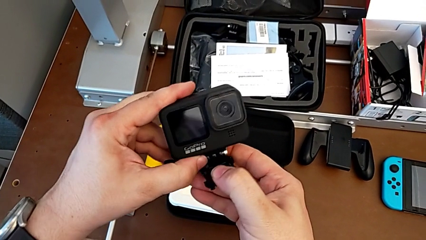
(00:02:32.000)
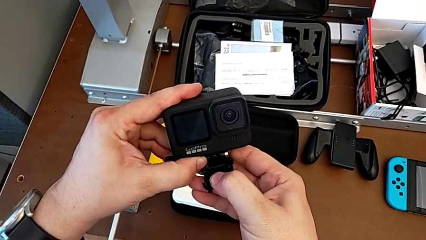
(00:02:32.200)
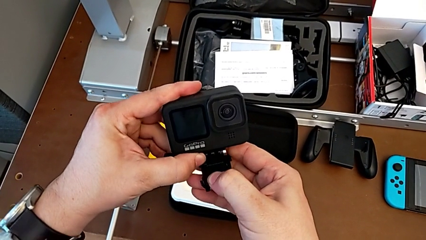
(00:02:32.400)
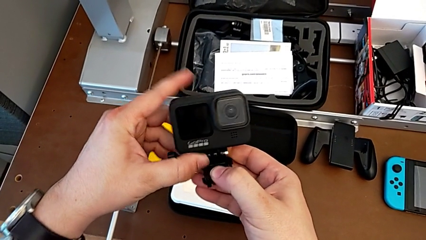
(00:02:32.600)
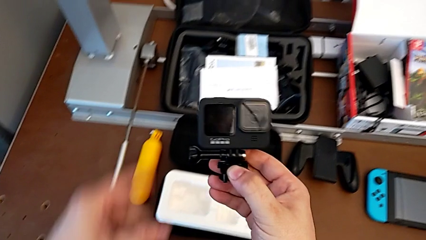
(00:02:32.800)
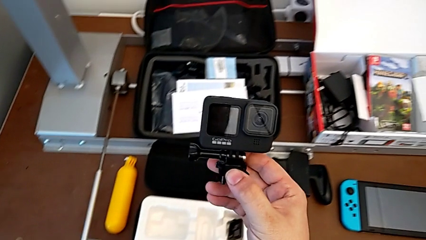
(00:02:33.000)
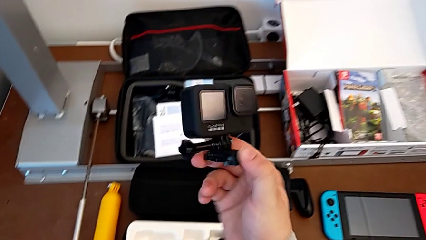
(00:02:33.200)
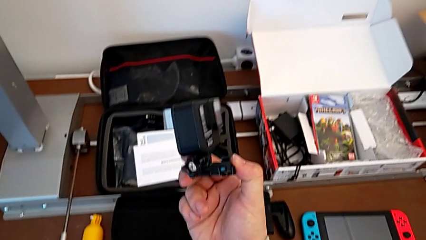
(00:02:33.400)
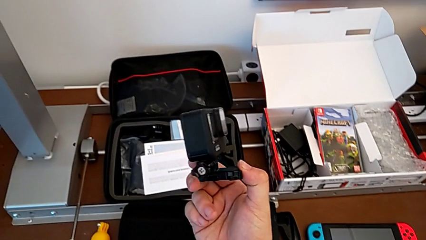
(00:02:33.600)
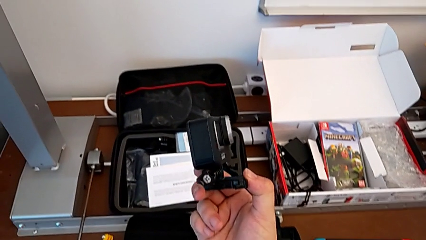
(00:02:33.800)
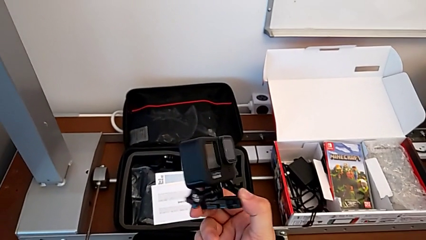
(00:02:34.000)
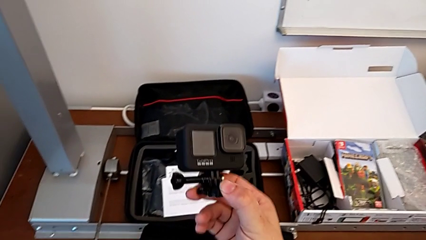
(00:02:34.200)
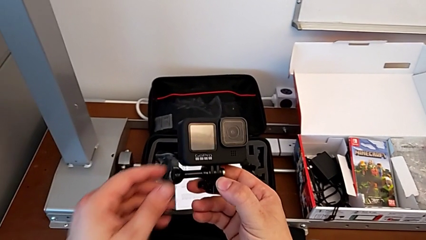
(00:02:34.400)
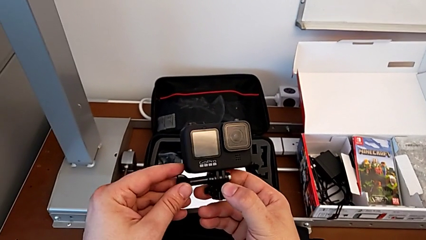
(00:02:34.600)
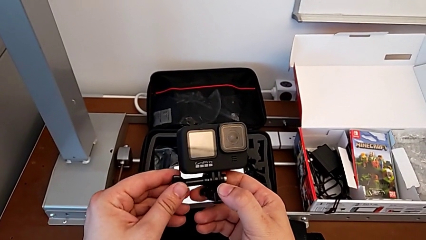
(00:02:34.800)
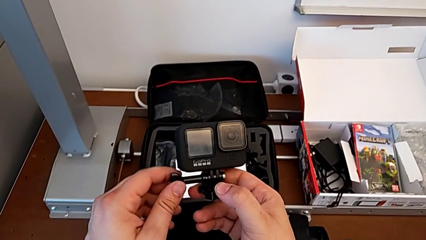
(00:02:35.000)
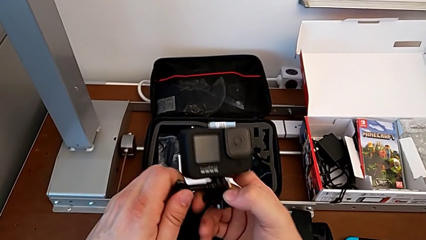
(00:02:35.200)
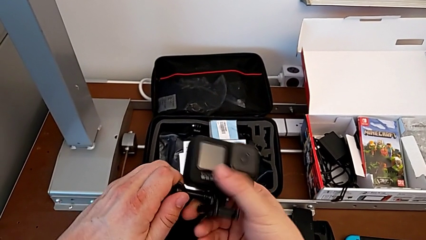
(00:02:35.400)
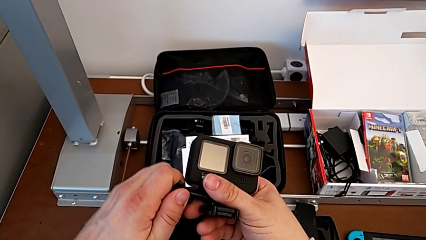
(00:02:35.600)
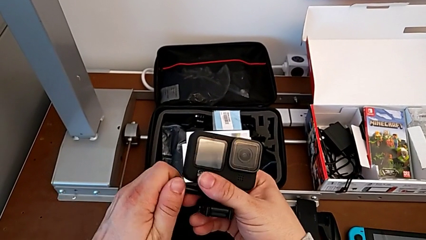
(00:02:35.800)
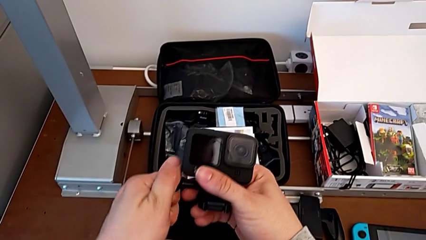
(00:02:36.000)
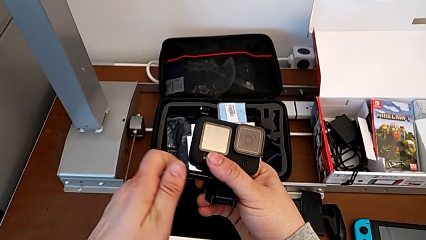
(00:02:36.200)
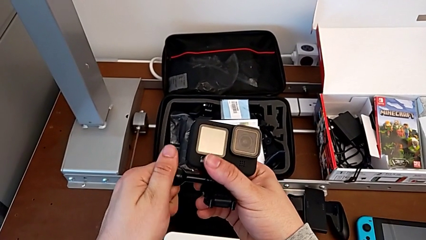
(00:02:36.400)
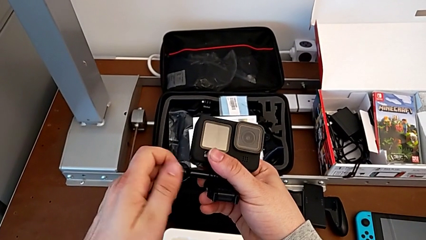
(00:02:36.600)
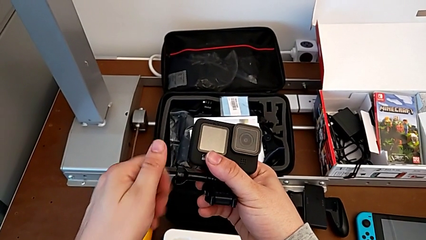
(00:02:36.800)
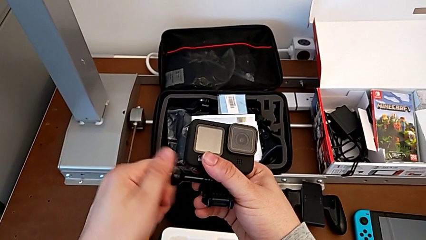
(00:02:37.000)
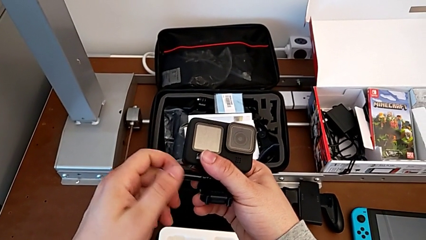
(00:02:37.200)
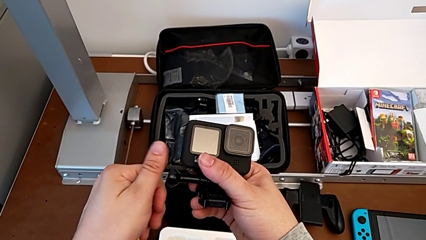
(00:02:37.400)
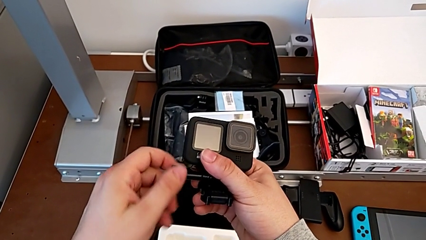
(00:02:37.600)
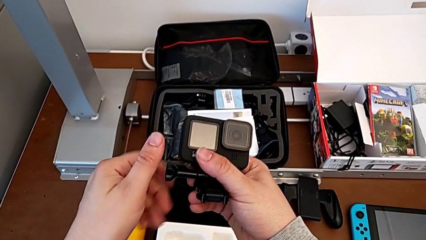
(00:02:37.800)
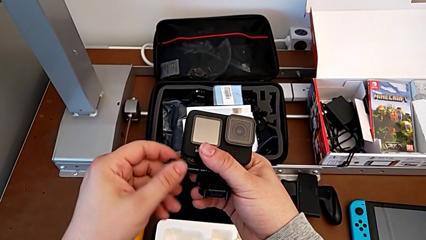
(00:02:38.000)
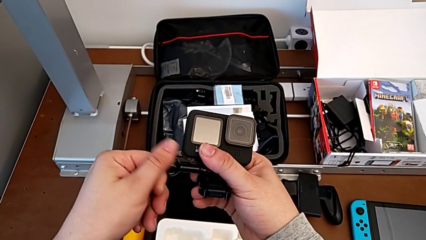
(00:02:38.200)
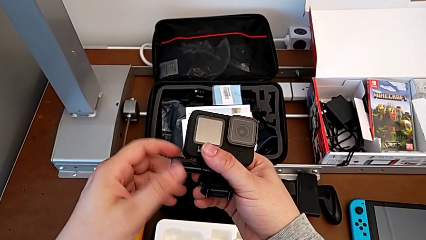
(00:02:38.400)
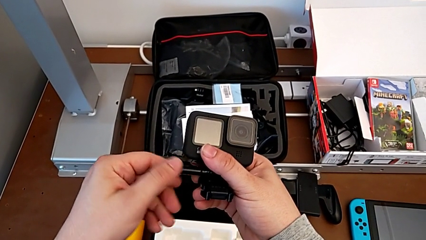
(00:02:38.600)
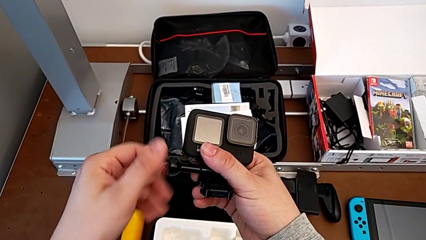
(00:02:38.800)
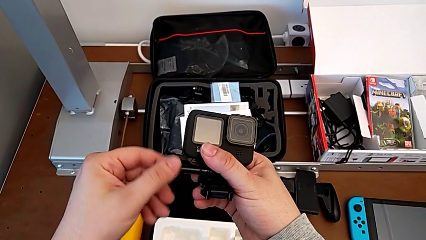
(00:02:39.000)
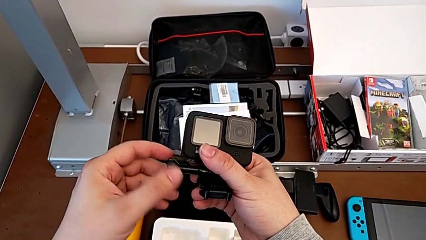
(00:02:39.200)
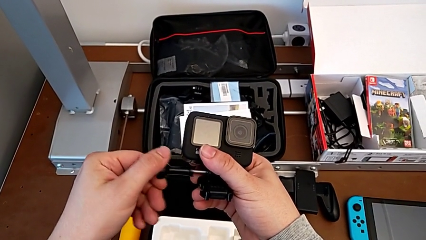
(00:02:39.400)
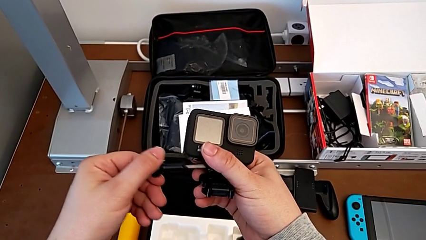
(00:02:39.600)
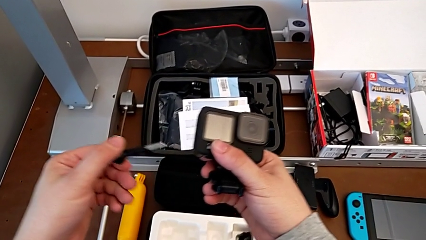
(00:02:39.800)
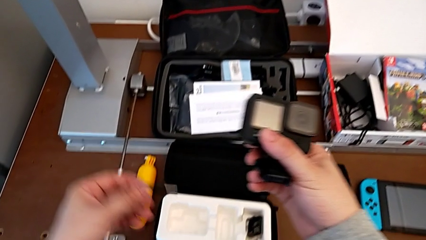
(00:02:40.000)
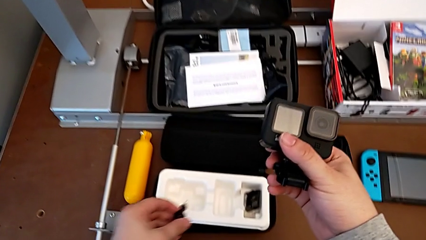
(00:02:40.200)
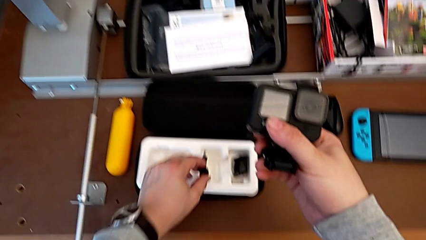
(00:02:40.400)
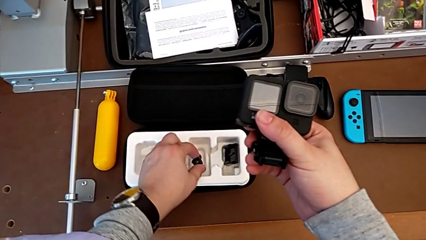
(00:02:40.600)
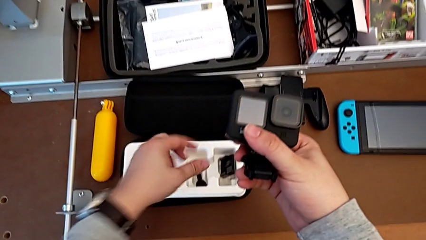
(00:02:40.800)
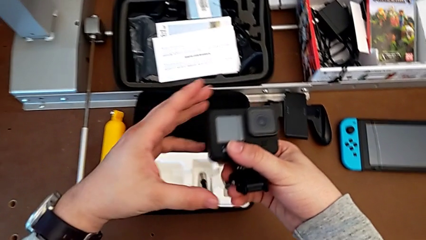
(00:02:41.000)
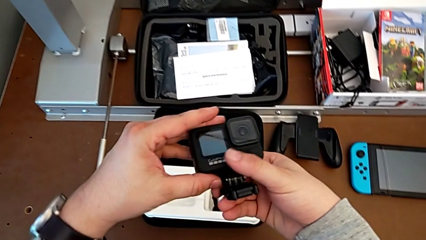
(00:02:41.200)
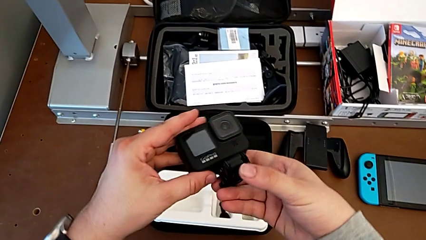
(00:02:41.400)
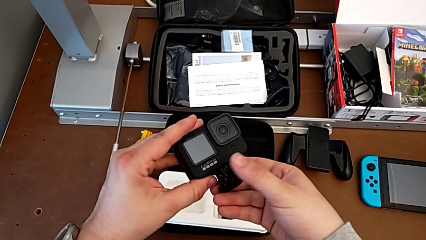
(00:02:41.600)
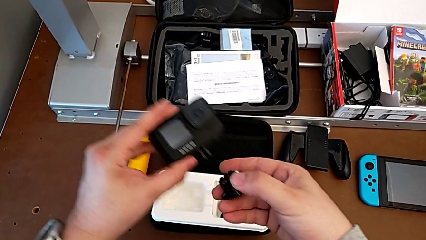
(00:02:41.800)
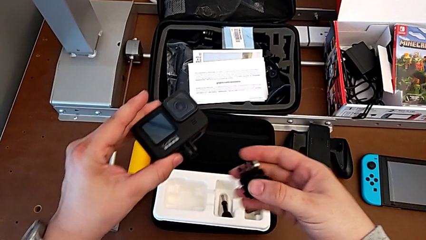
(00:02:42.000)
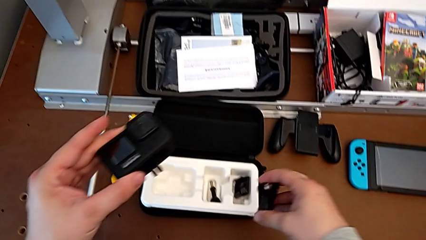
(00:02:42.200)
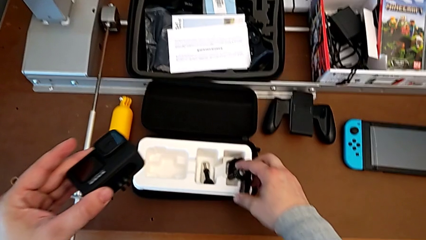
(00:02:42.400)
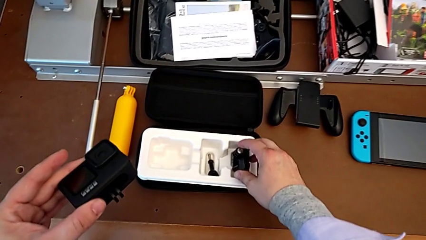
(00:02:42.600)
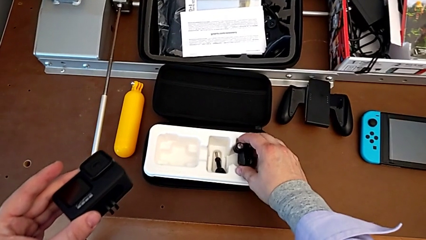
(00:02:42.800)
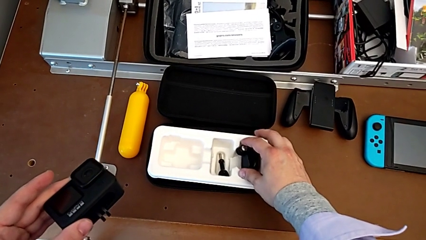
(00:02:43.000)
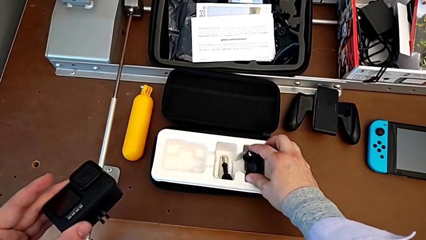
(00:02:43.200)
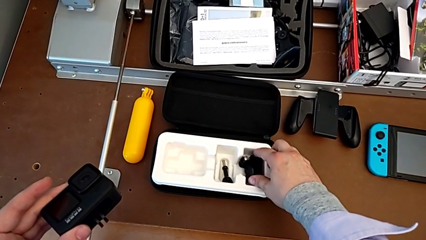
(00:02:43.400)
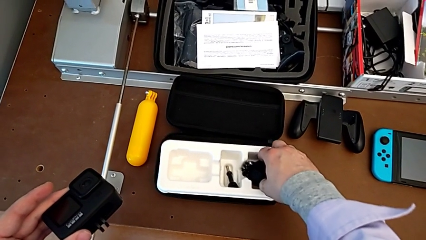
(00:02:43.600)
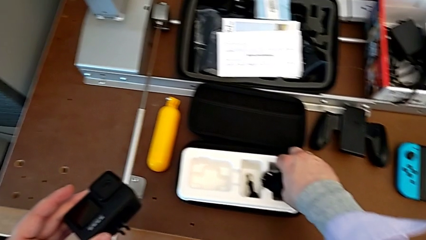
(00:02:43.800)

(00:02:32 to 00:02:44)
The camera wearer removes the mount and peg from the GoPro. They grab the GoPro, unscrew the screw, place it and withdraw the mounting peg.

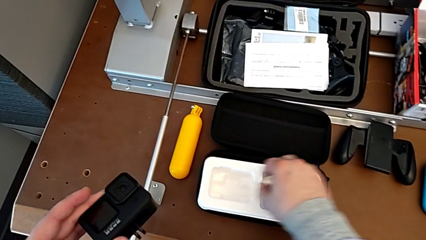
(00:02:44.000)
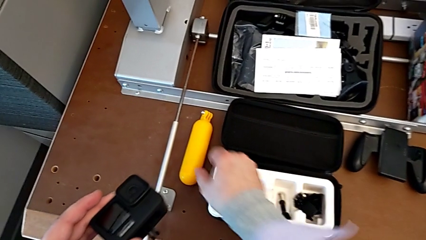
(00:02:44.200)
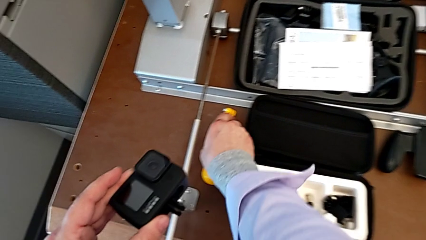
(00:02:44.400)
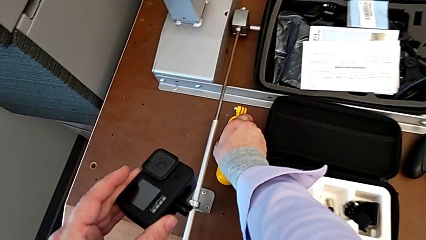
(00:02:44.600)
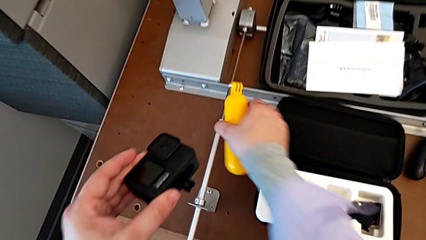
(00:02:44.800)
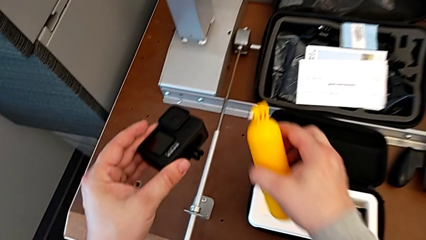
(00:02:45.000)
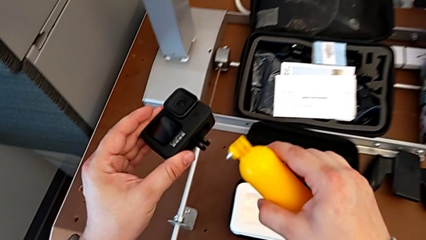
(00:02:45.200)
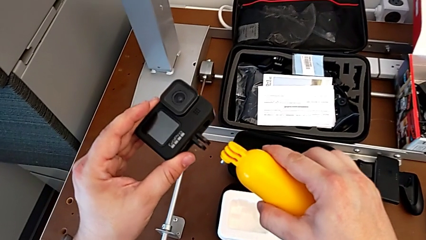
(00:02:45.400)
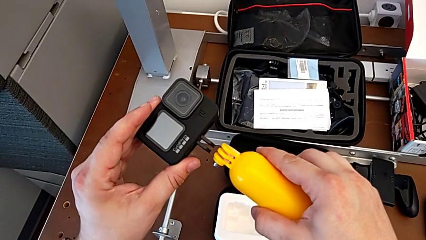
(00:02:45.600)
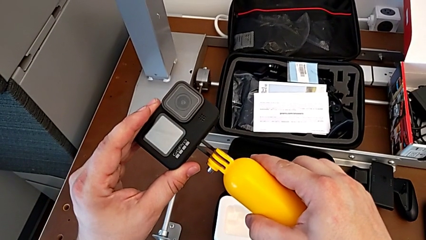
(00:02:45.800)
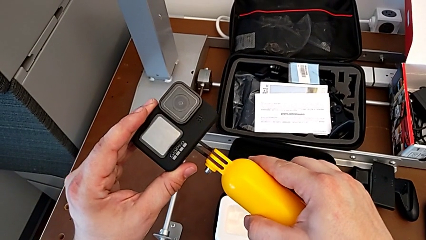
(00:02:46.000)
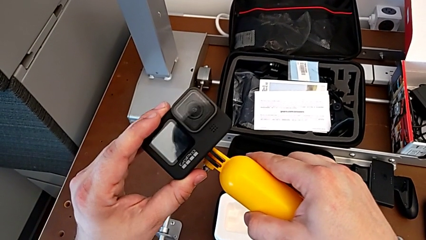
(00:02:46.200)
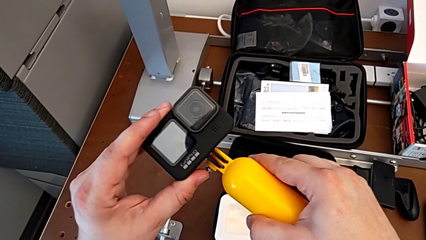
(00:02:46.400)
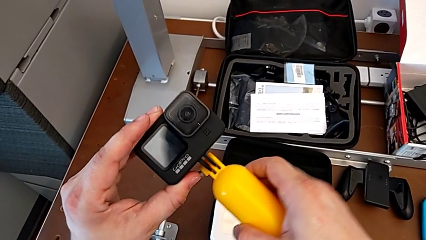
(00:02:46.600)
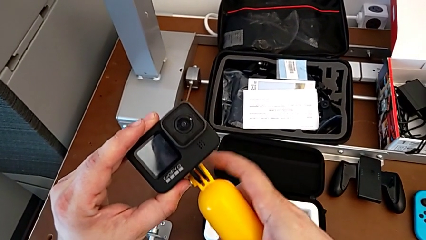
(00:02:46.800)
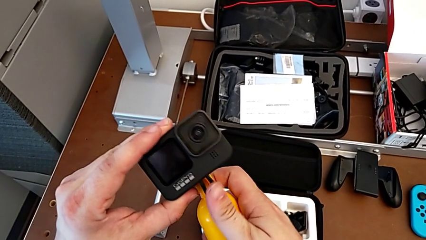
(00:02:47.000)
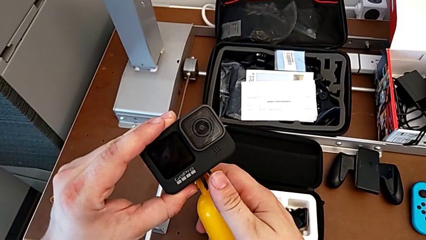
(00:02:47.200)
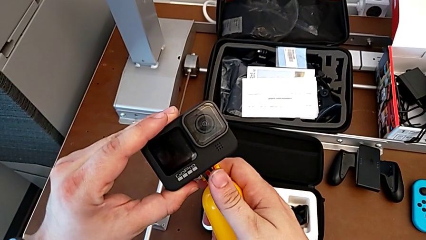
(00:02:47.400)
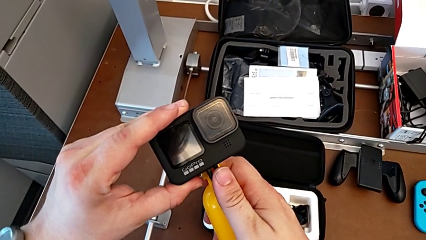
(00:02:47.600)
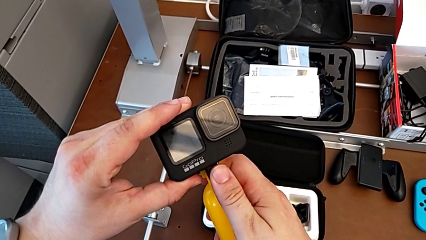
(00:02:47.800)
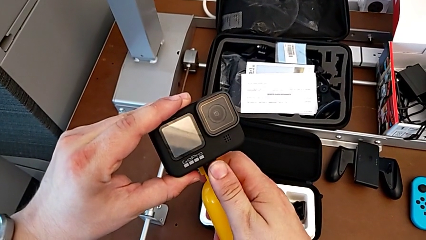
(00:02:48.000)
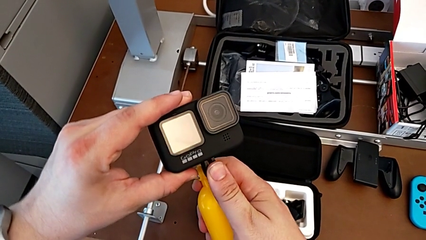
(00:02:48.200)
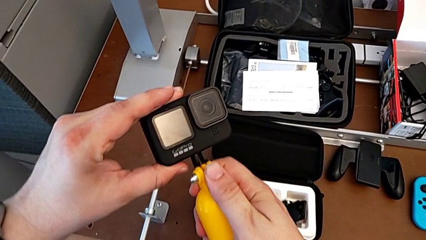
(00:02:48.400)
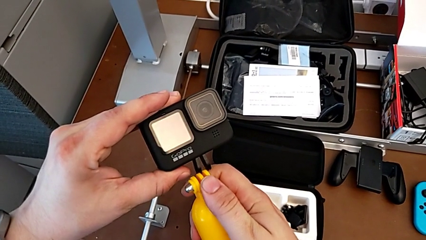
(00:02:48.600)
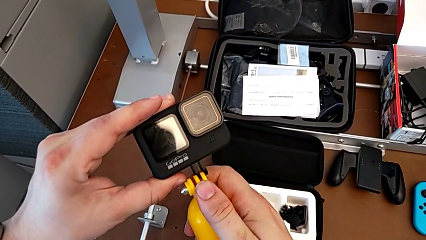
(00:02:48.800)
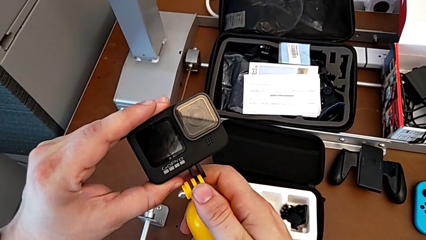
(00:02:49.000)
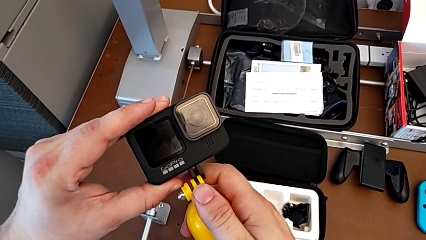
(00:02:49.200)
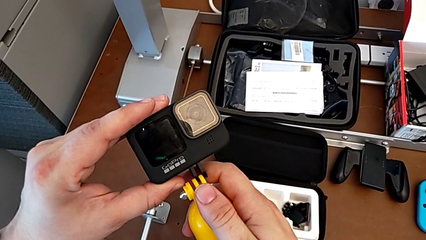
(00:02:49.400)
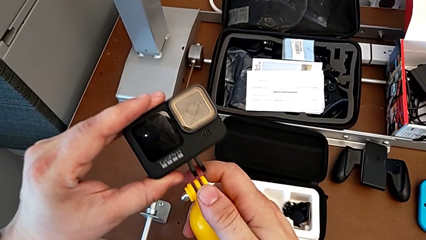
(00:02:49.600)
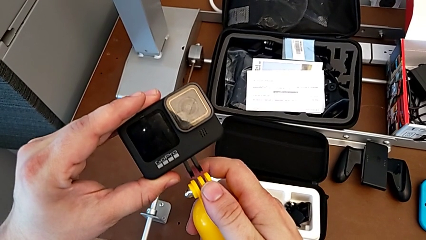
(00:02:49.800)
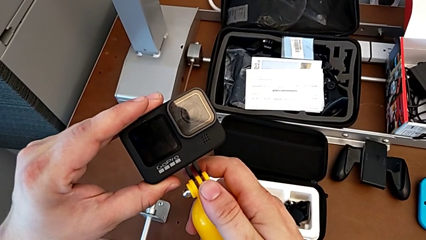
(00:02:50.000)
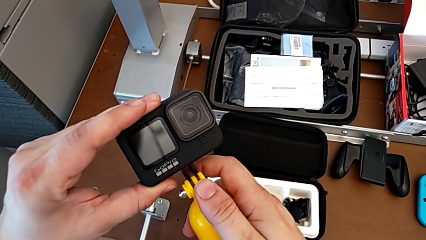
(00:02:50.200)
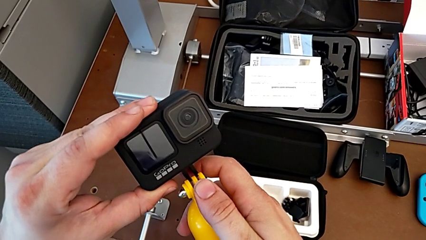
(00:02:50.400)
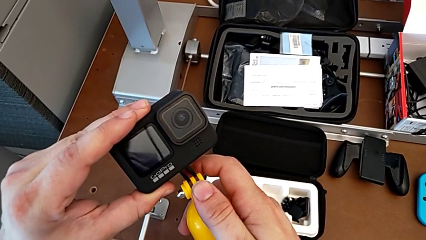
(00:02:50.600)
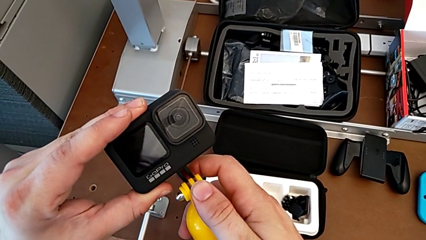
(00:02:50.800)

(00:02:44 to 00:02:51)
The camera wearer is mounting a floating hand grip onto the GoPro. They lift the handheld grip and begin to place it.
